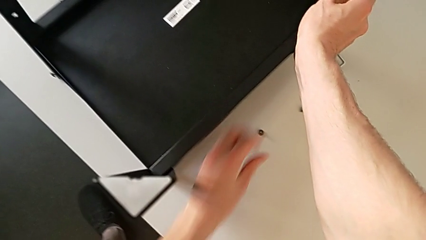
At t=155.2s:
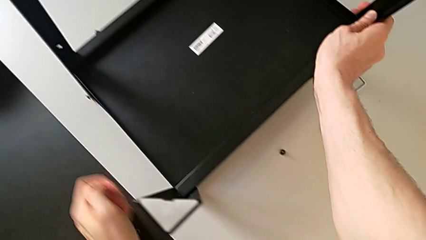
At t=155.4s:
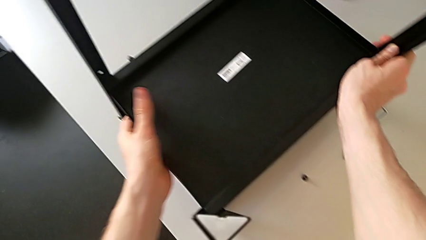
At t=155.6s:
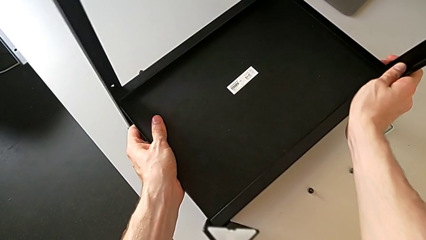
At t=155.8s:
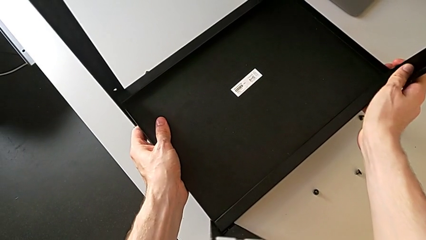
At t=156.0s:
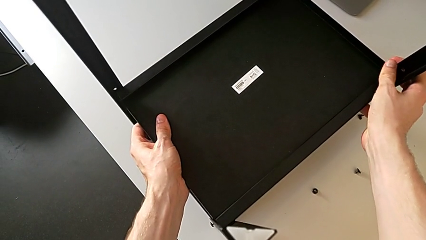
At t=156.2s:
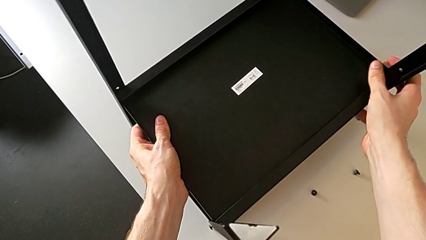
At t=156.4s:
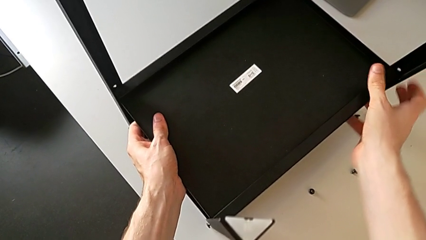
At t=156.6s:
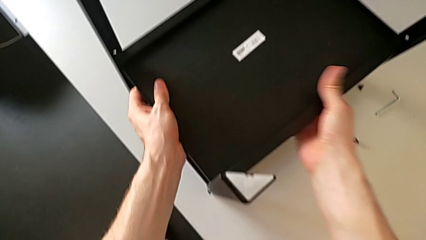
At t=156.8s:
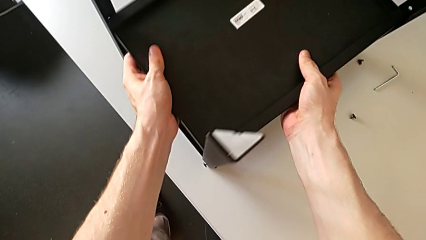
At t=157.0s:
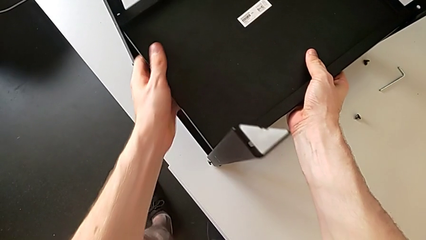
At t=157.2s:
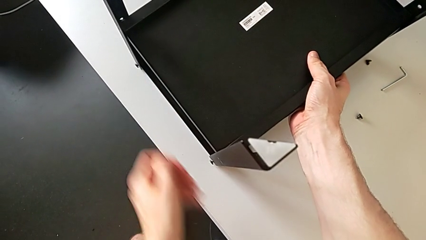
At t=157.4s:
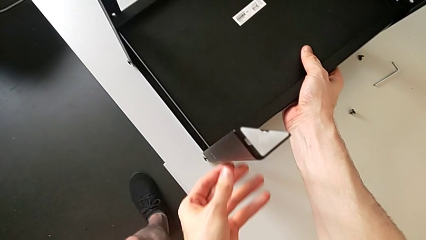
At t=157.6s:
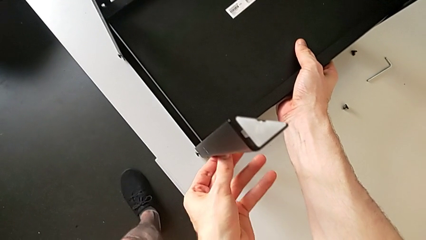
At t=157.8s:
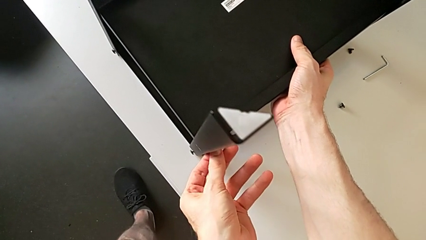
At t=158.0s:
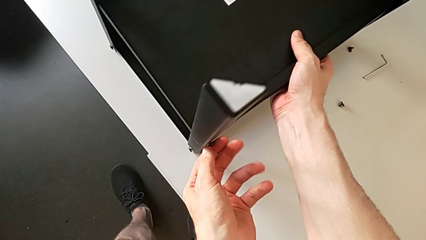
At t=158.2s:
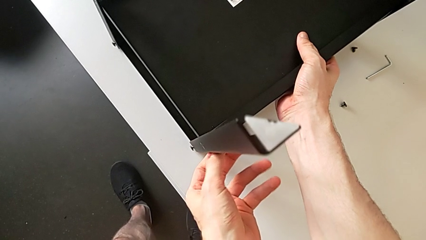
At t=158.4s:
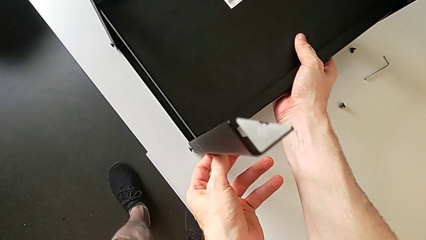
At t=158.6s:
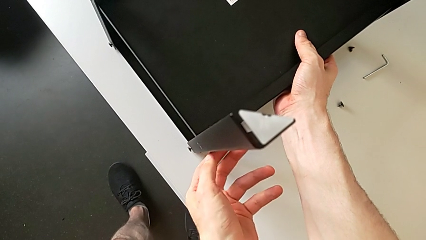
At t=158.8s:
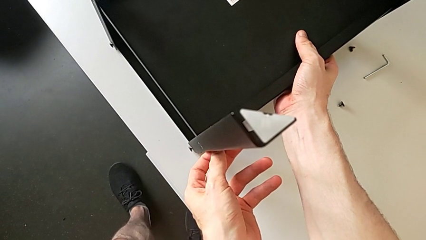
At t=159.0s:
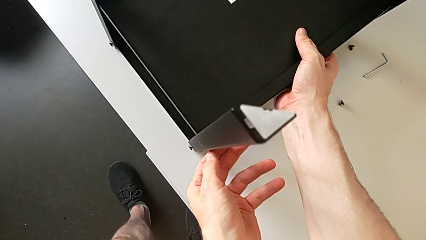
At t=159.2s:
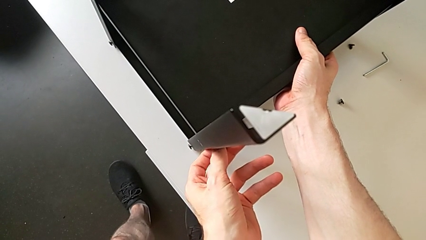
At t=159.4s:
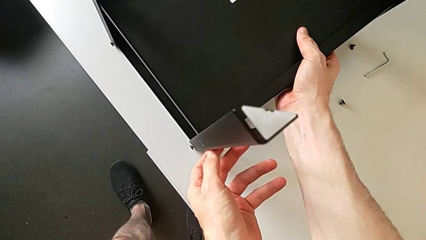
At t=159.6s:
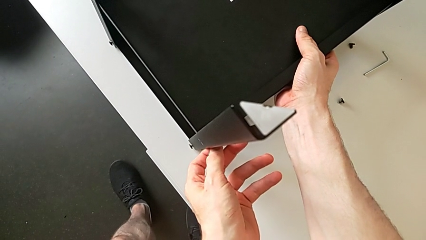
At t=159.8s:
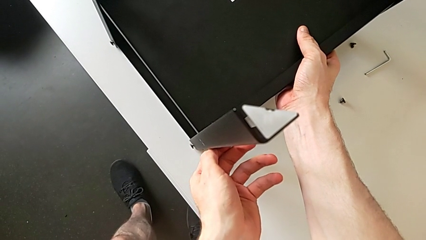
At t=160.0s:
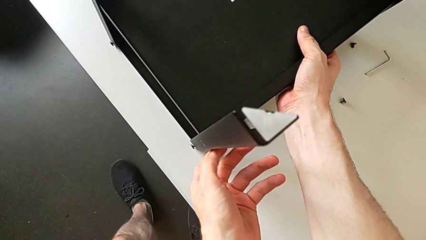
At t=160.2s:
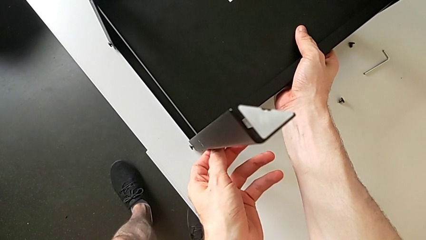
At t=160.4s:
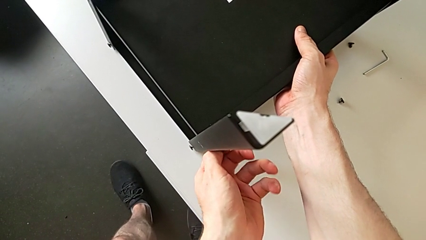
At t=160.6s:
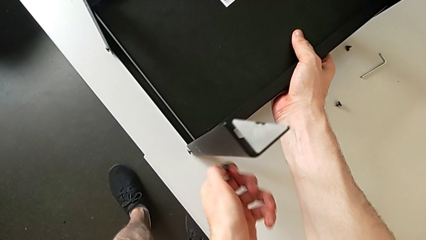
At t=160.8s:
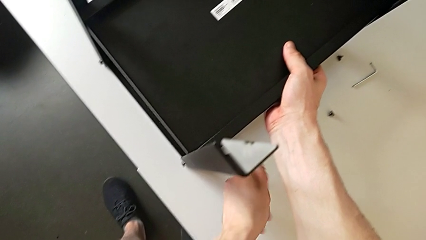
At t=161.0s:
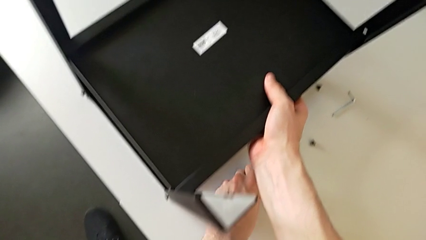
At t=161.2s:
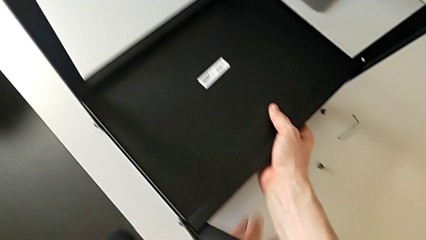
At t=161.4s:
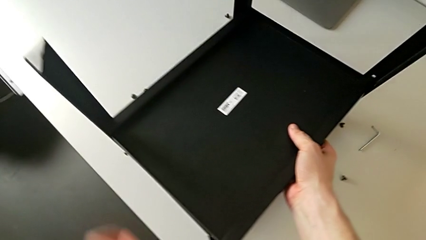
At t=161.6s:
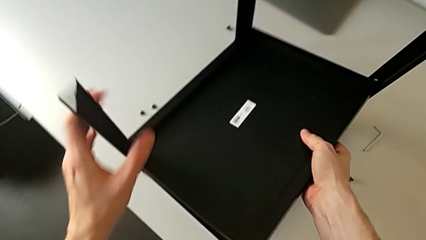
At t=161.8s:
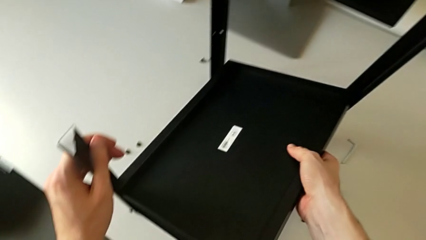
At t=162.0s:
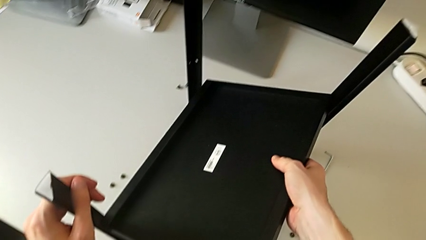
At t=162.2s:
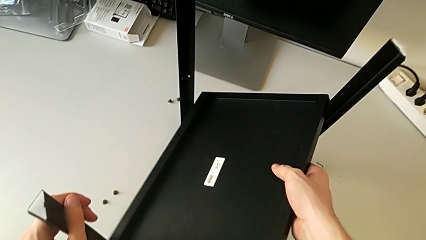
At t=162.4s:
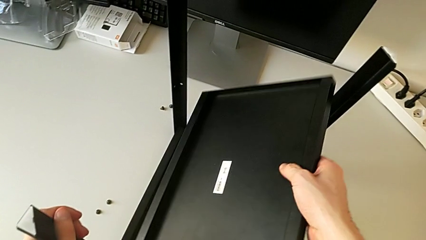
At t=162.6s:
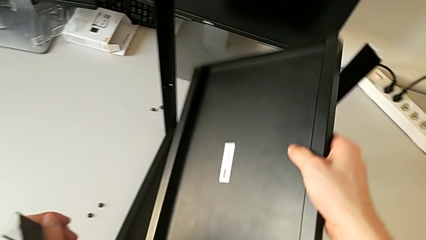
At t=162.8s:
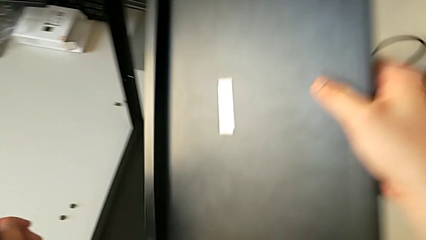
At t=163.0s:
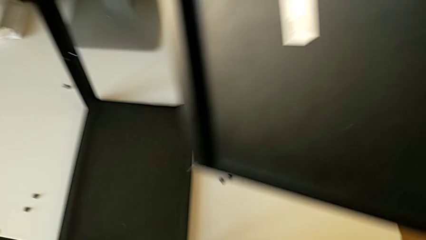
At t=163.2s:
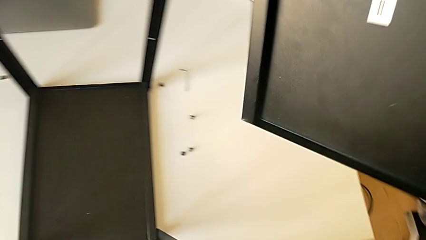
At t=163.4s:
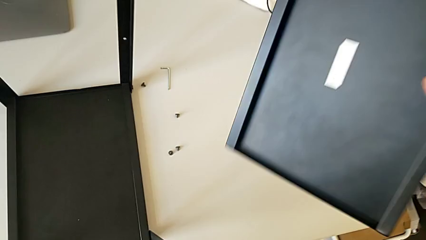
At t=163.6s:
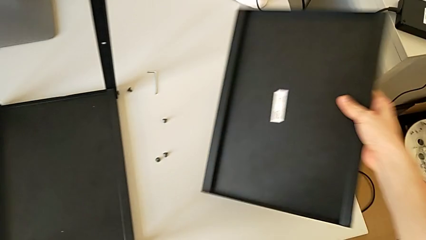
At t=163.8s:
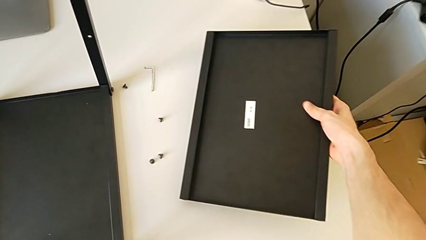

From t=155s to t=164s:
The camera wearer is disassembling the lower tray. They approach the nightstand, grab it, approach the hex socket head, unscrew it, disassemble it, place it, lift the bottom tray and place it.

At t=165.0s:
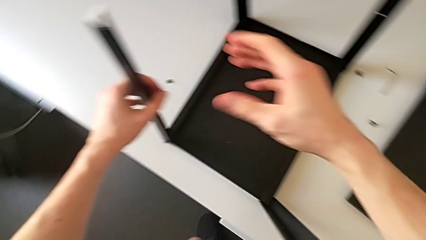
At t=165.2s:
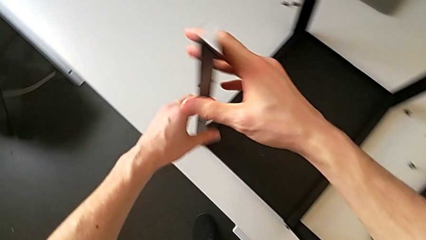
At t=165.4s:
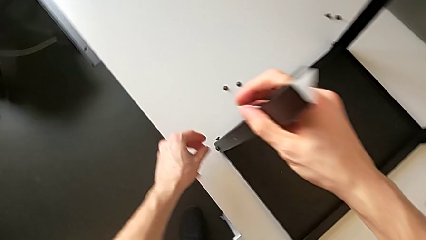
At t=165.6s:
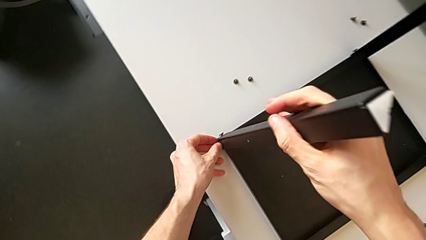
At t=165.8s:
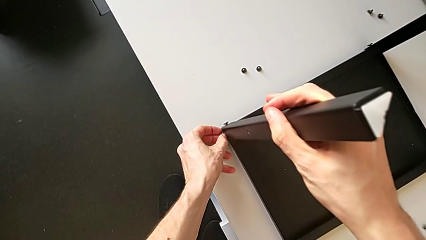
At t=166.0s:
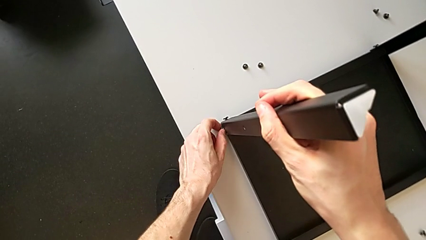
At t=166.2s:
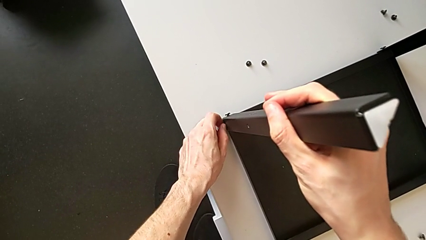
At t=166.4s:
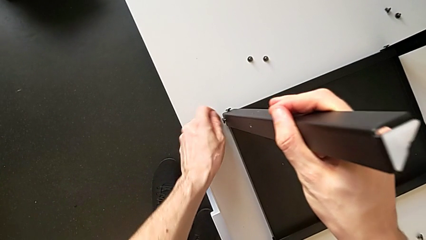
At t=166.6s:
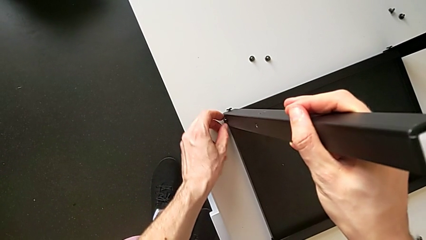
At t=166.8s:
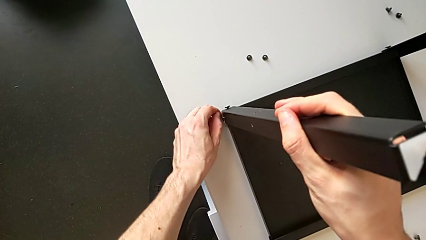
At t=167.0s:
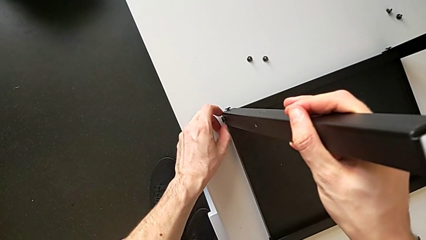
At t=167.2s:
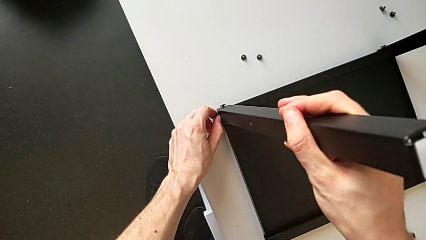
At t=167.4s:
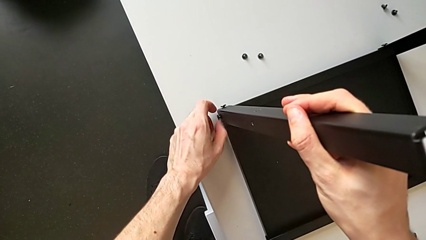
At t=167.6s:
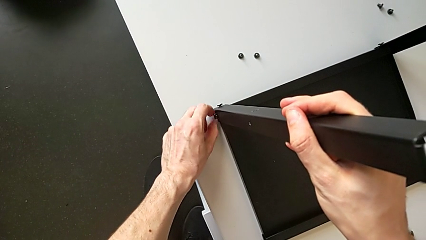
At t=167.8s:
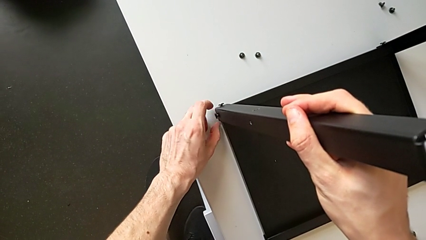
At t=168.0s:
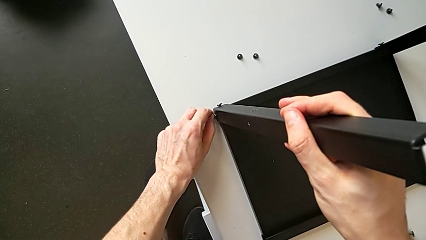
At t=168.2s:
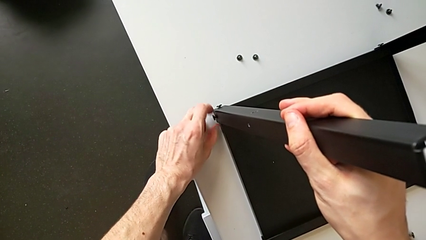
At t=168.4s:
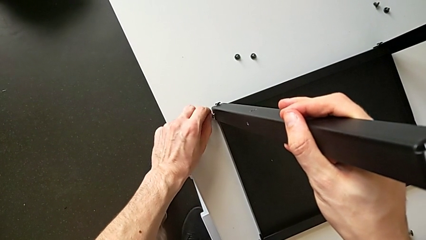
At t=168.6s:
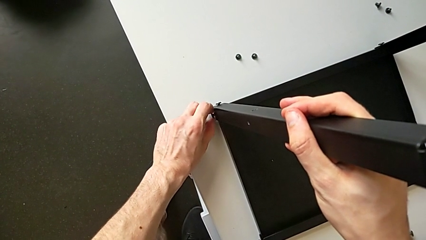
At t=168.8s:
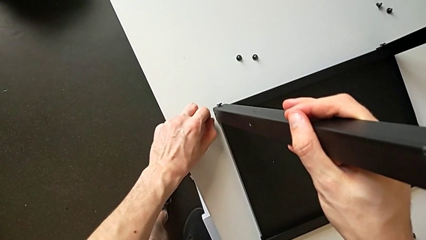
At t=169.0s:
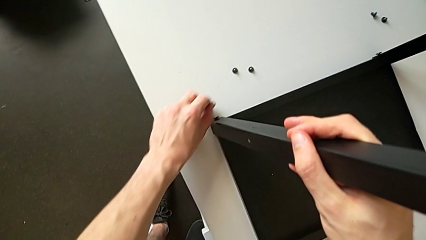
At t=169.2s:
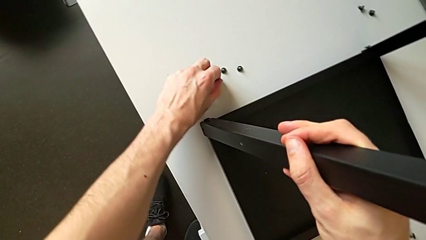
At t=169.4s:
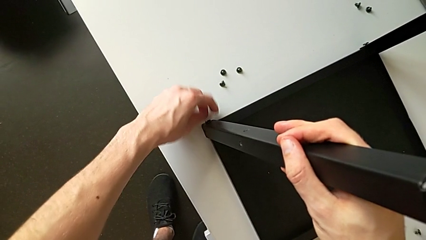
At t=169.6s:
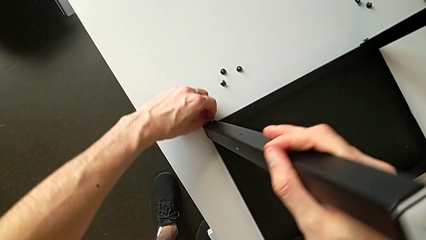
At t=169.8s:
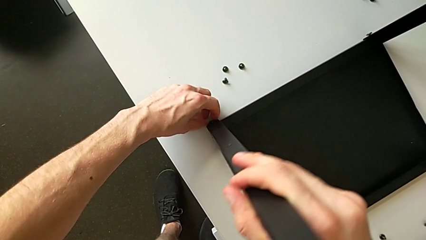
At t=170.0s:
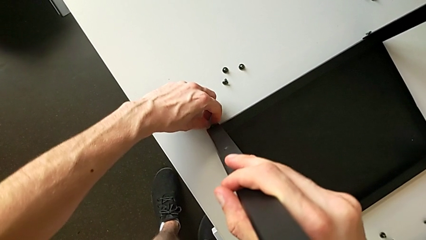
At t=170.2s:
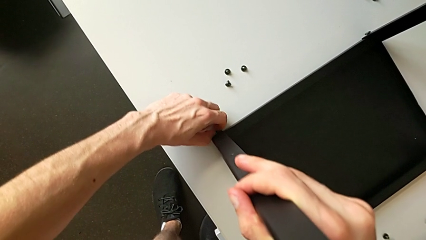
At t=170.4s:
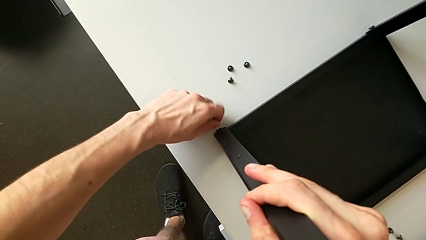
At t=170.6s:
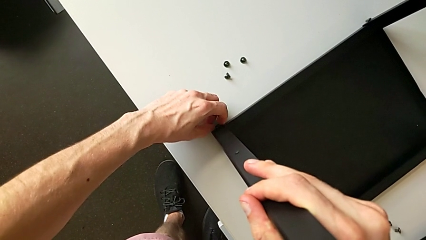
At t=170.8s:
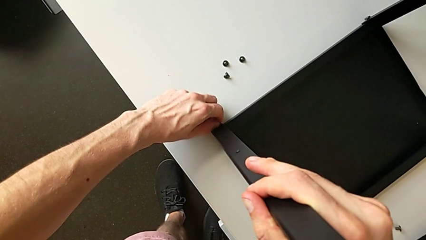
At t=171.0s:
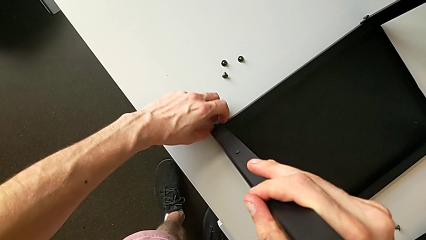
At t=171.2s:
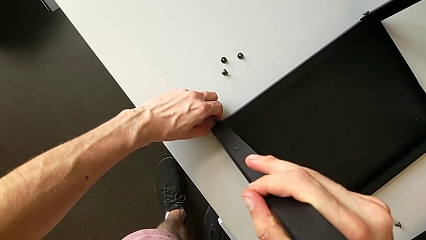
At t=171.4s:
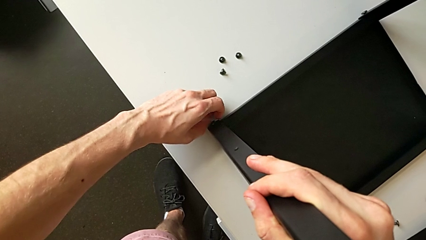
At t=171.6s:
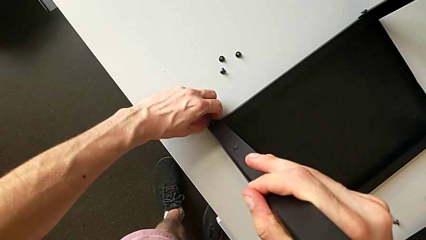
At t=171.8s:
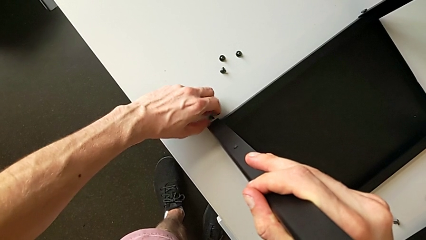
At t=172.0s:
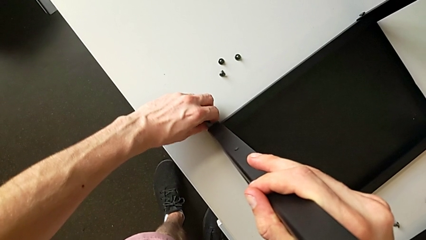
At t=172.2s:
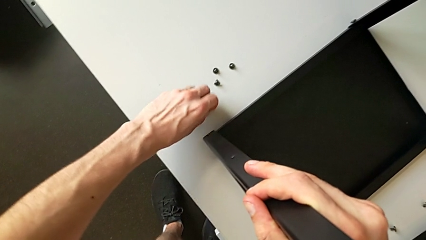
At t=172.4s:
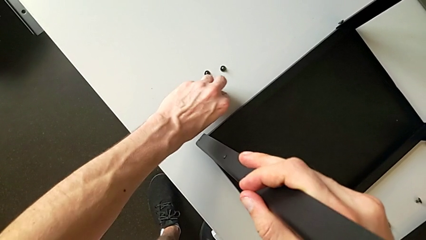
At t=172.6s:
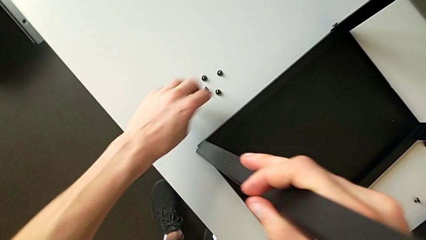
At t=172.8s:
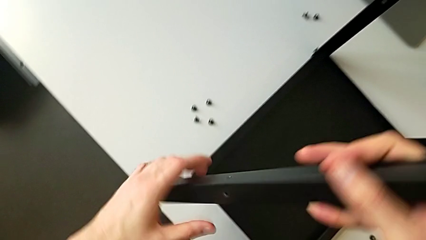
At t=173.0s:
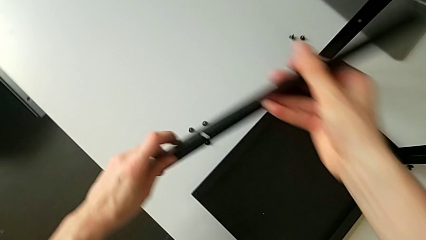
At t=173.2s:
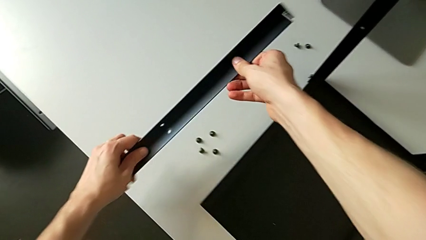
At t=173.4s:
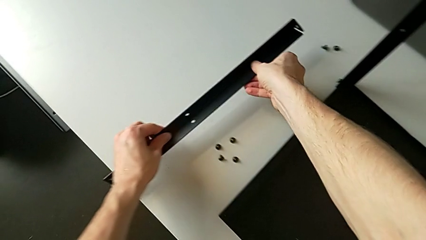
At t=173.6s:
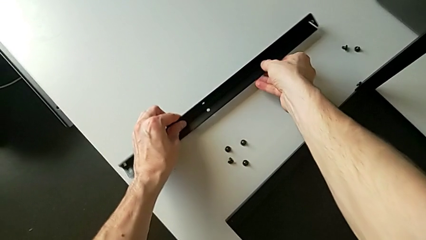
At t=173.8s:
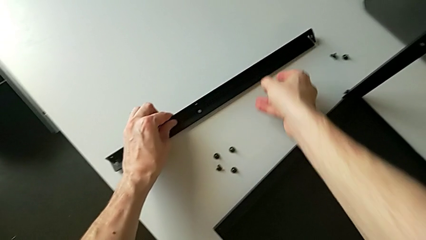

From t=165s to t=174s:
The camera wearer is disassembling the legs from the table and upper tray. They grab the leg, approach the hex socket head, unscrew it, disassemble it, place it, unscrew the hex socket head, disassemble it, place it, disassemble the first leg and place it.
